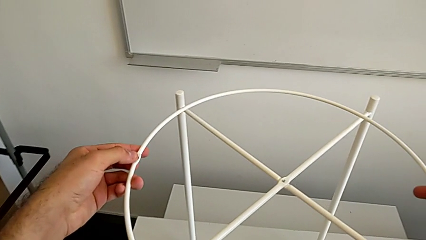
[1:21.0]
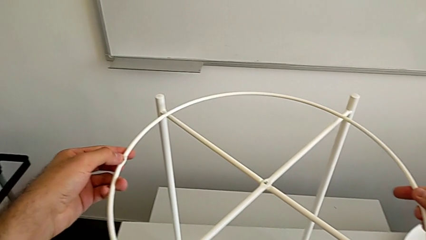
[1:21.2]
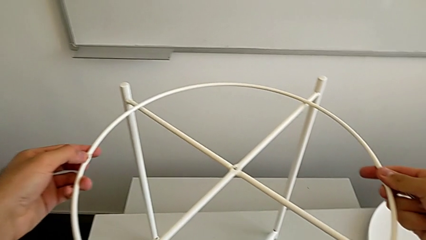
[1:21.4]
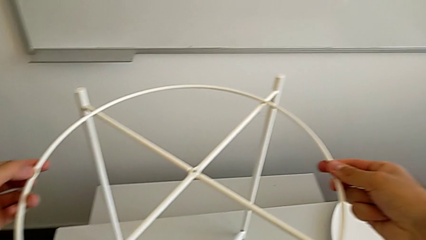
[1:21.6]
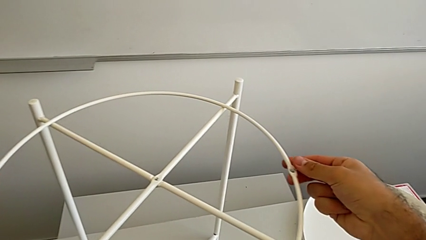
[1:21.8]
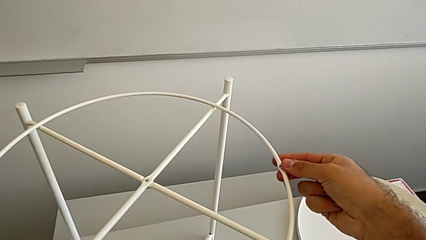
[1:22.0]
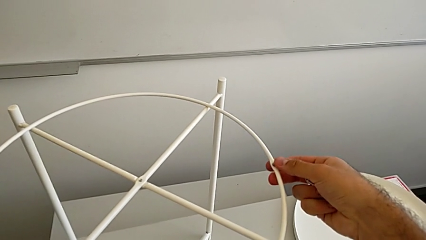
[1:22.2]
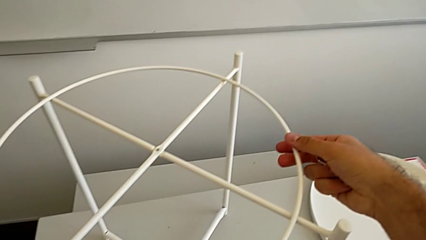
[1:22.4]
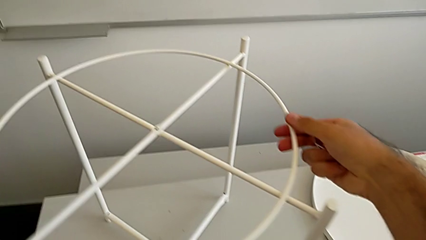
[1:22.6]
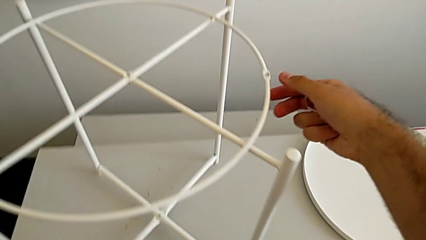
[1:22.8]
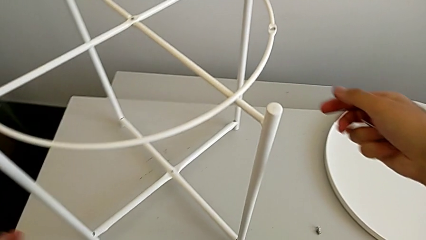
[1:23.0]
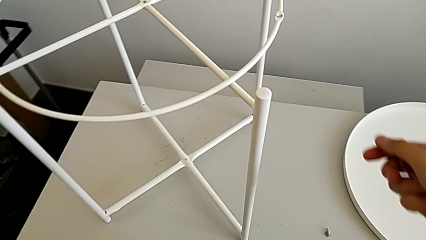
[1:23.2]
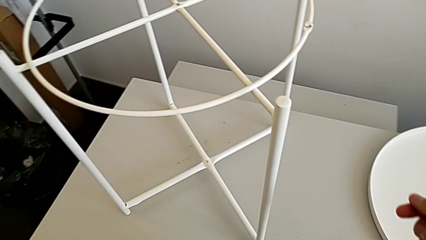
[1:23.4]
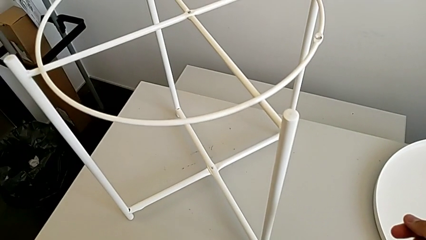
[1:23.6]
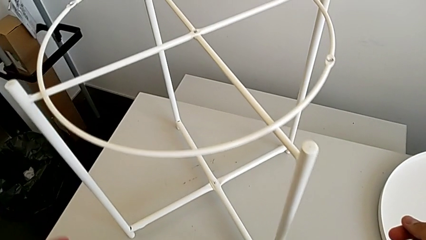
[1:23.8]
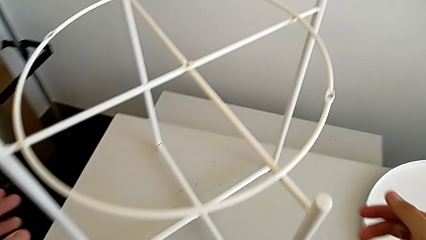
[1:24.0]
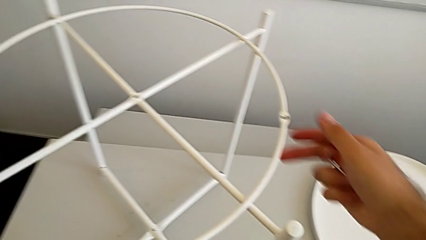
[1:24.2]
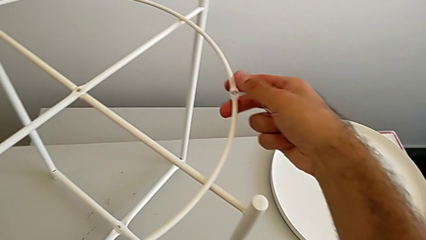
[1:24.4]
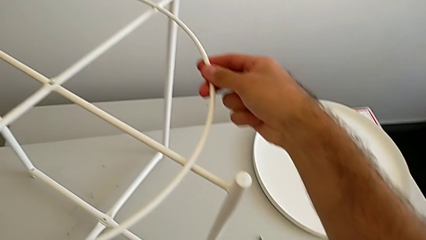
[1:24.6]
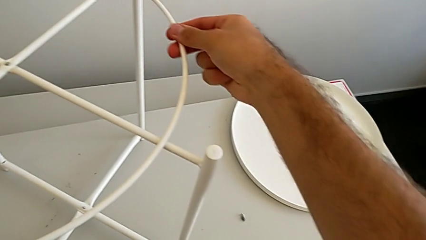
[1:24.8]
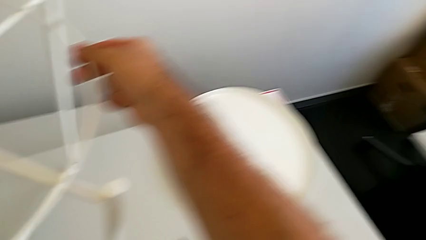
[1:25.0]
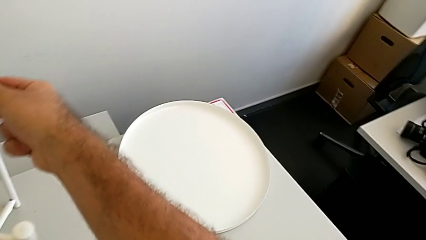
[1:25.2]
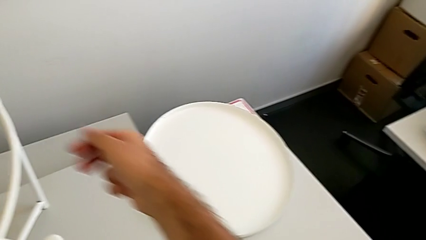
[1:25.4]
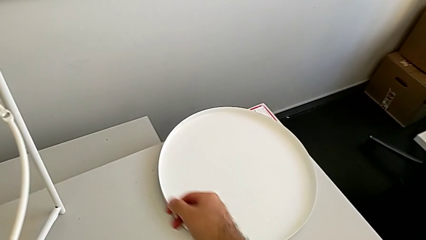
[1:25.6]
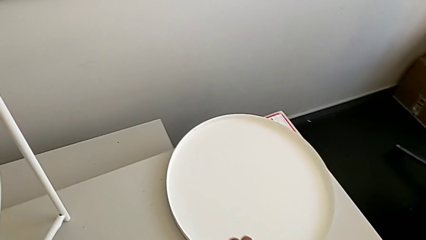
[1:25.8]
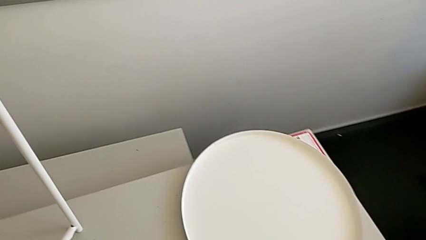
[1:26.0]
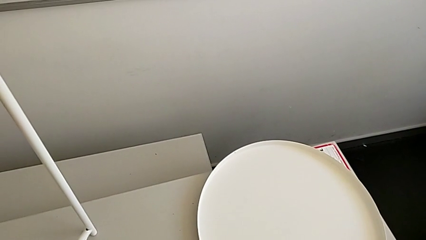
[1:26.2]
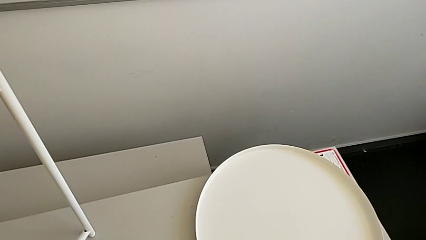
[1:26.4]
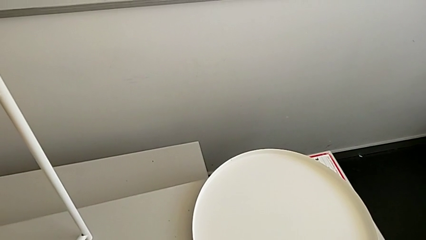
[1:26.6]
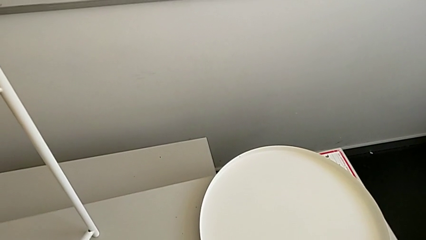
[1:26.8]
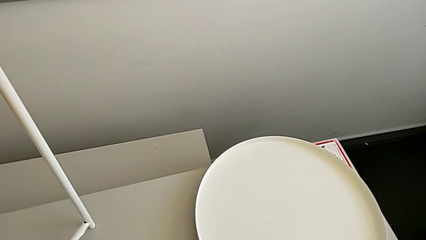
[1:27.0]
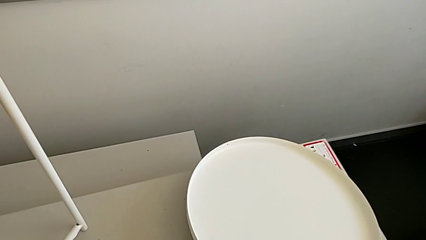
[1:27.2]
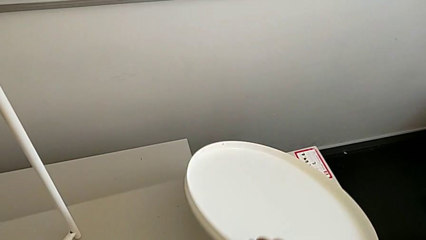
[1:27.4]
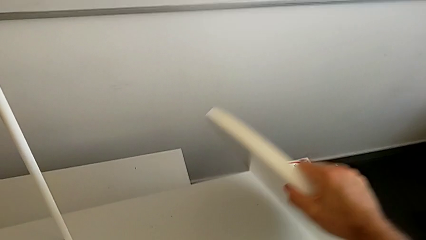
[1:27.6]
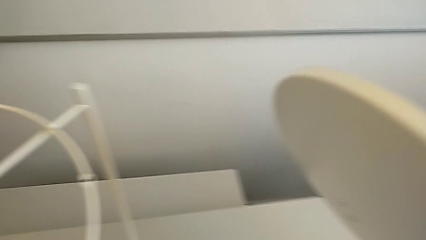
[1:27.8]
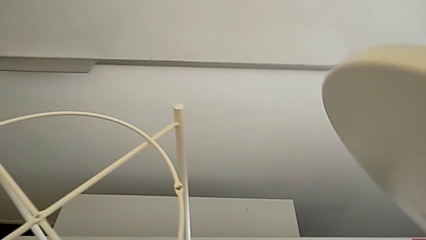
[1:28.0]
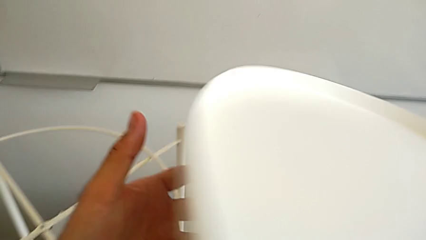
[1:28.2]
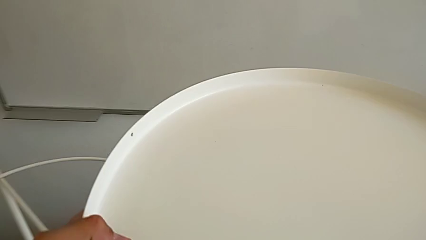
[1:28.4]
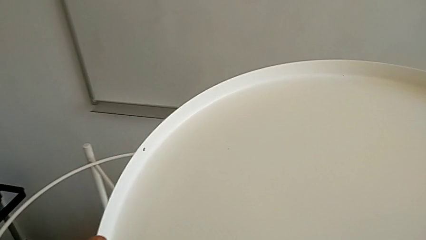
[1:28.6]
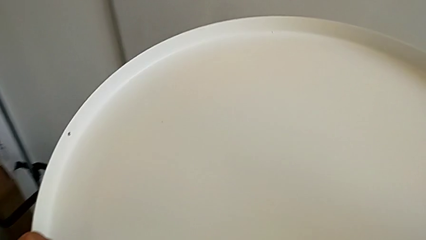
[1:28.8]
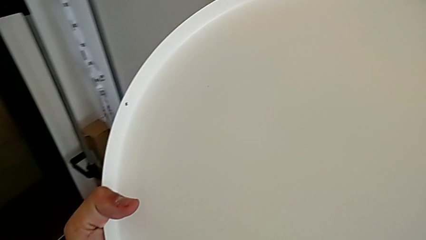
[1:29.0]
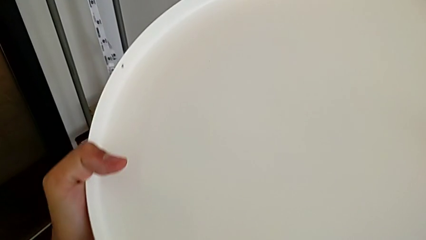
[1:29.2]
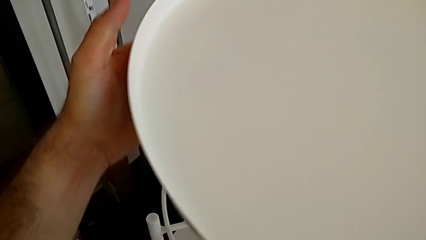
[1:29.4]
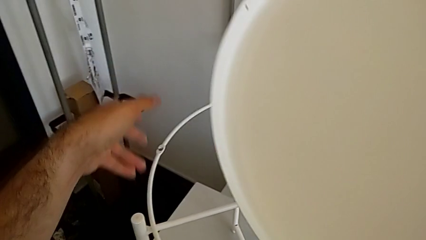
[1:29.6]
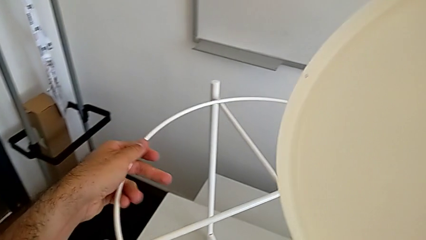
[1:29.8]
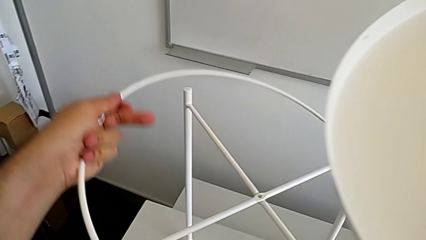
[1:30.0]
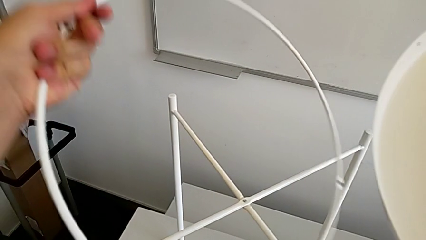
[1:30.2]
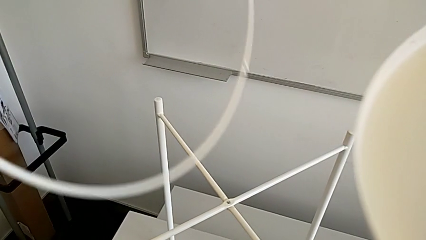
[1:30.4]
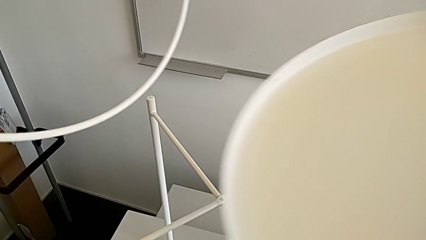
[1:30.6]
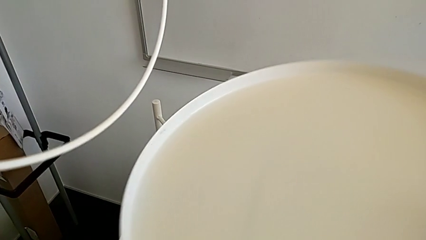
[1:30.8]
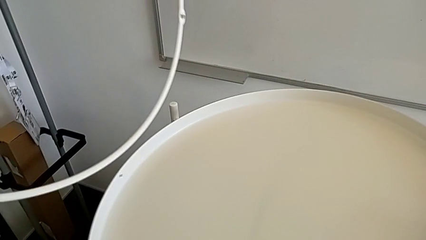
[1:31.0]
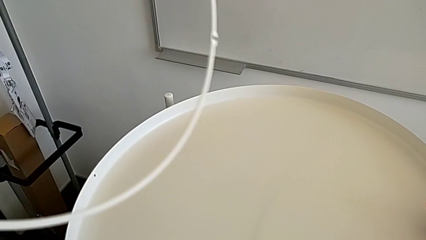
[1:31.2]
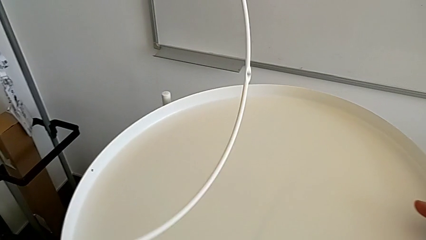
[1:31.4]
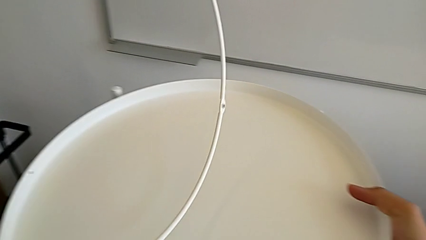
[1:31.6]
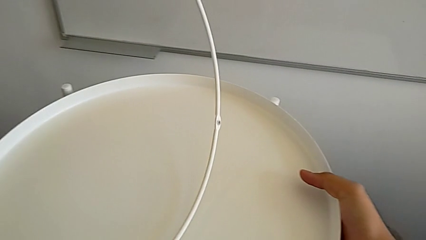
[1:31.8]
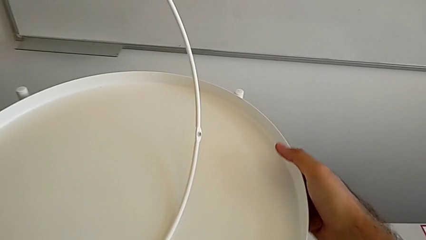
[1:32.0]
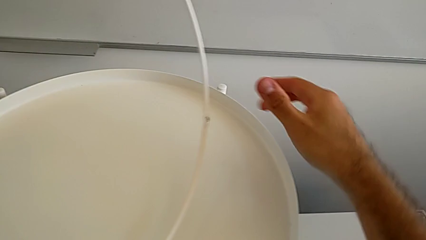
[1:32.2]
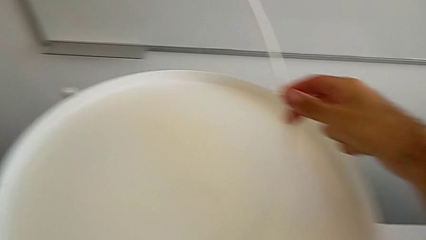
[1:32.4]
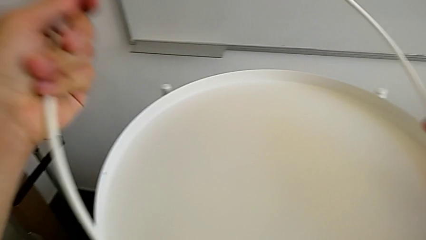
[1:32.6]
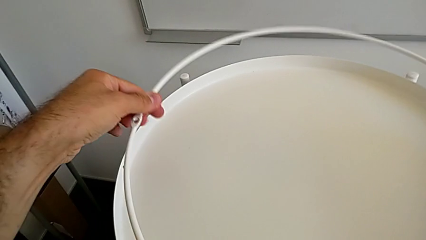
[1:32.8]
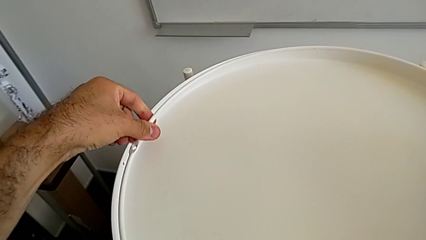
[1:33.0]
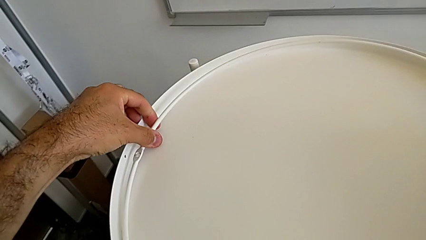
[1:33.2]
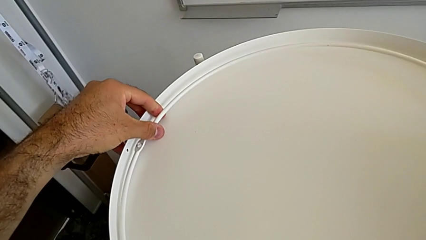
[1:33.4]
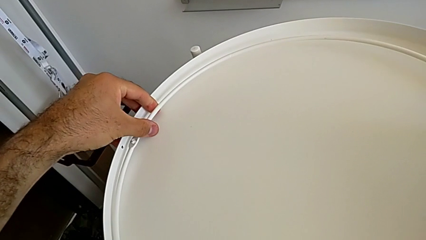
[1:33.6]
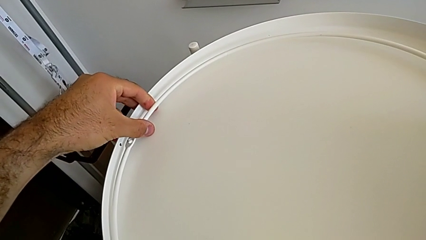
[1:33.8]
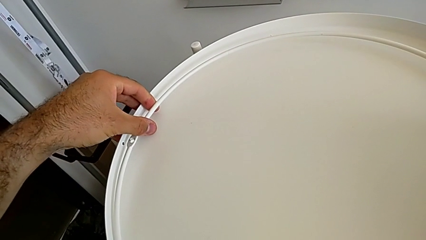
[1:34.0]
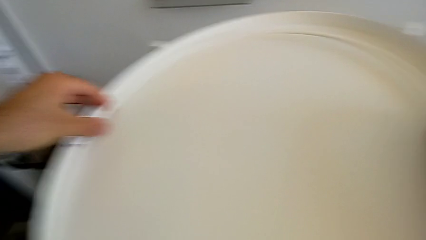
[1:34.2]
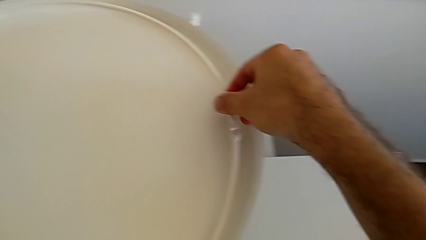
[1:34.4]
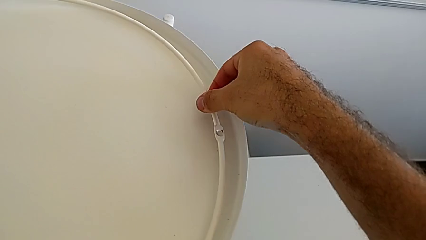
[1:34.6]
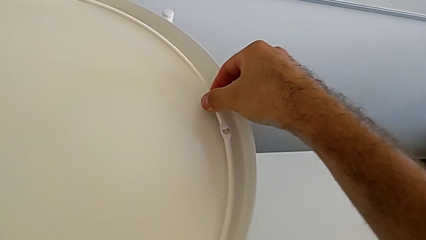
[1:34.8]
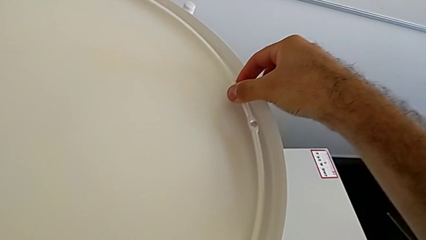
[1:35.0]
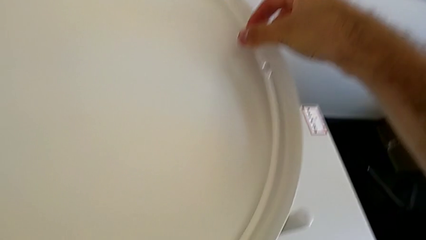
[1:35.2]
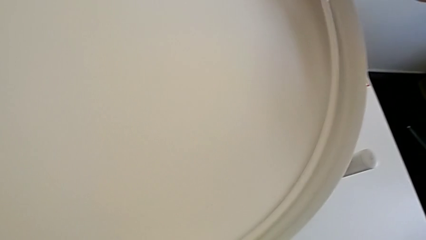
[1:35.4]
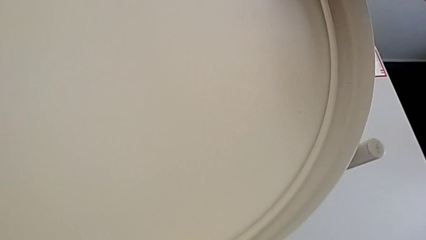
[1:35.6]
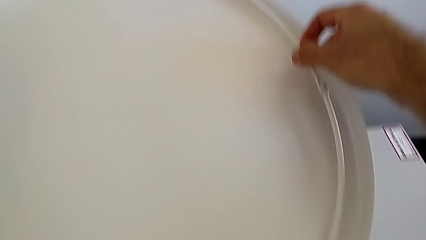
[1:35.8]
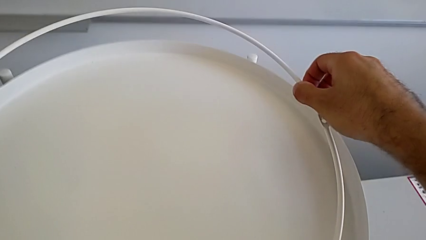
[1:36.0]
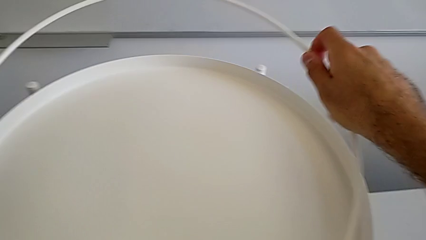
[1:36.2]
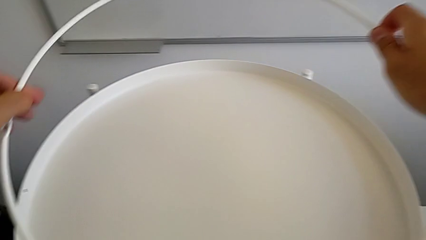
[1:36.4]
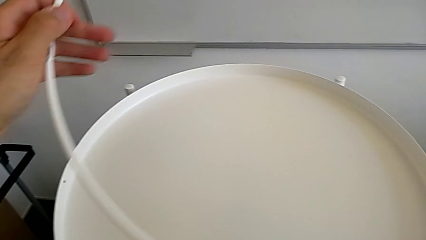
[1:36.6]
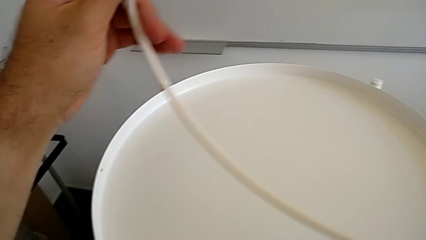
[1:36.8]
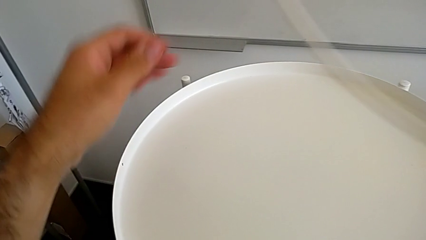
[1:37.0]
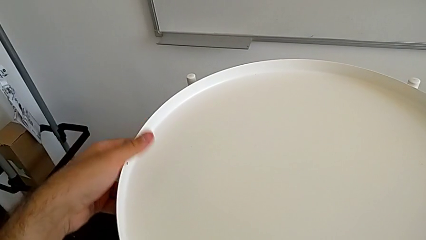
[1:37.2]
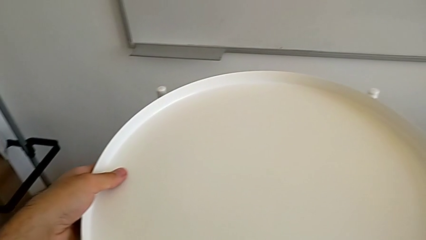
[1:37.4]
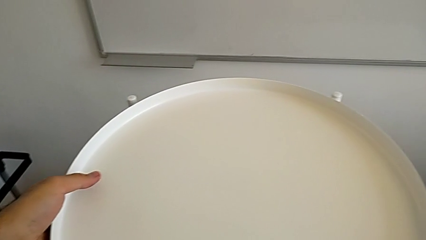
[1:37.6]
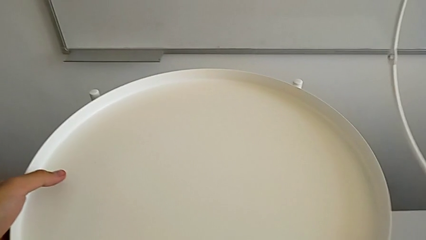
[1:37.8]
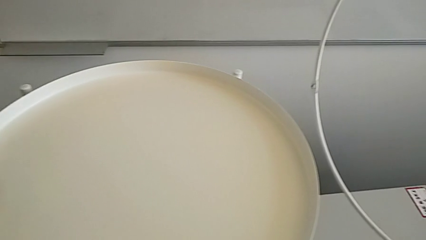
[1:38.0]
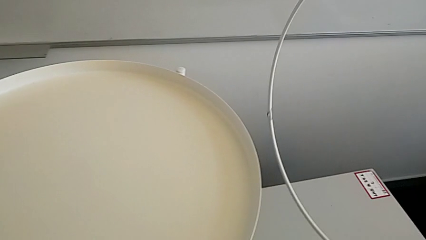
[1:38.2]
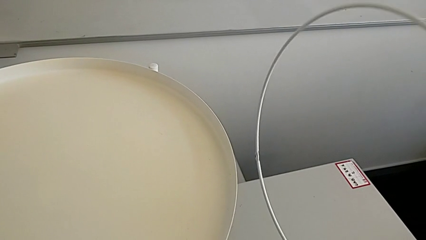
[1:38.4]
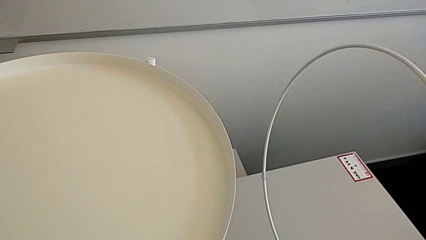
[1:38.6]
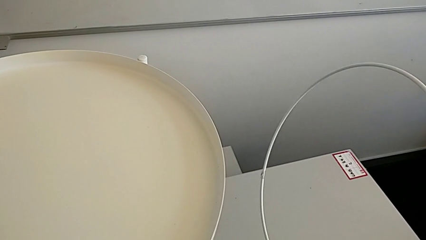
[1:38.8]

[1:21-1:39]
The camera wearer is inserting the circle on the legs. They place the circle and align it. They wrongly grab the tray, grab the circle, place the tray and place the circle. They grab it and grab the tray.
